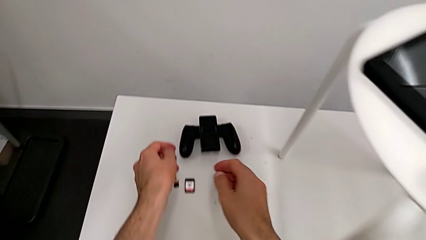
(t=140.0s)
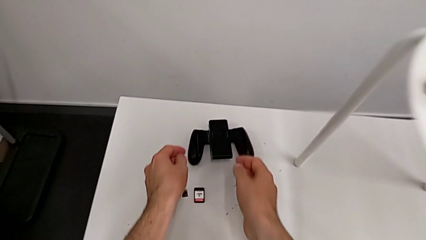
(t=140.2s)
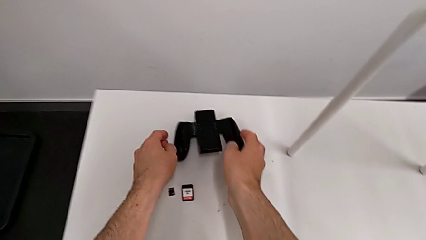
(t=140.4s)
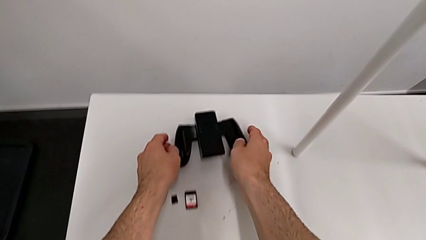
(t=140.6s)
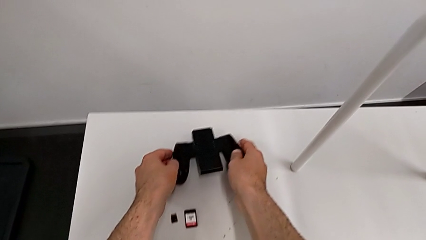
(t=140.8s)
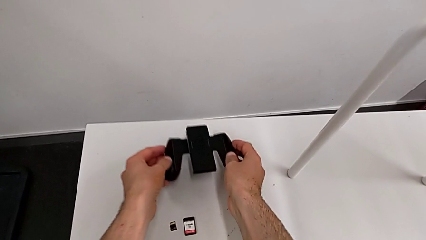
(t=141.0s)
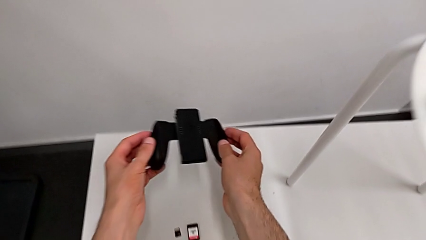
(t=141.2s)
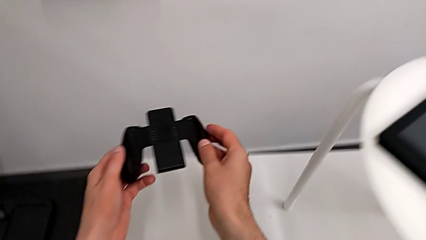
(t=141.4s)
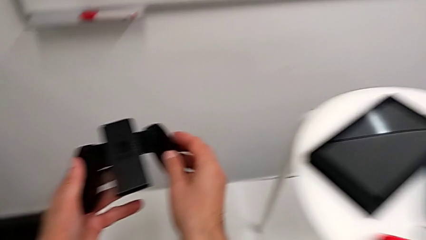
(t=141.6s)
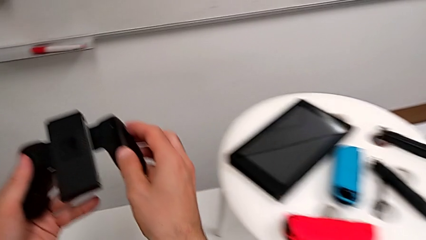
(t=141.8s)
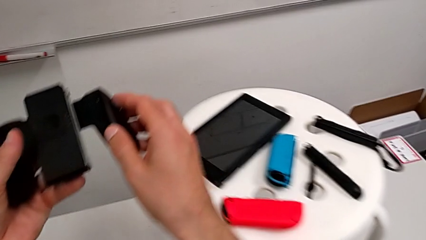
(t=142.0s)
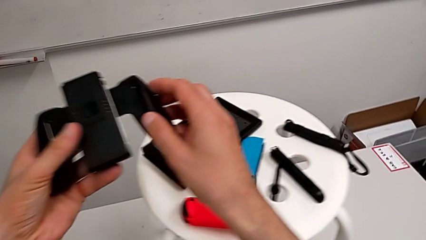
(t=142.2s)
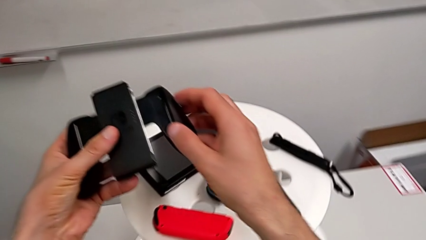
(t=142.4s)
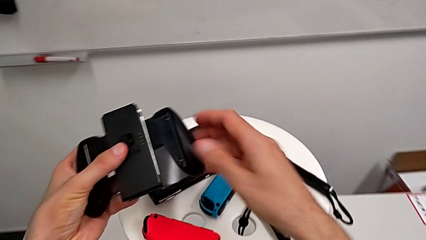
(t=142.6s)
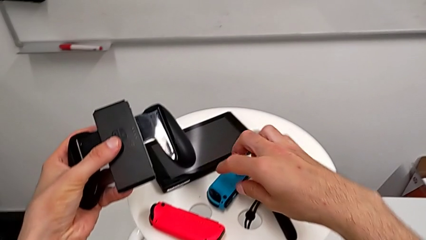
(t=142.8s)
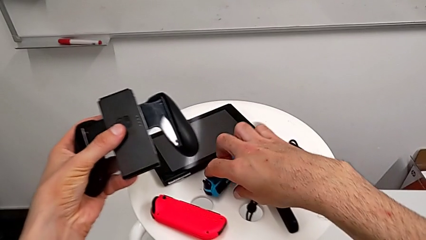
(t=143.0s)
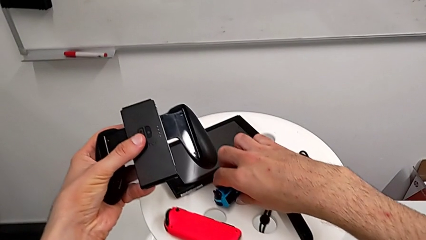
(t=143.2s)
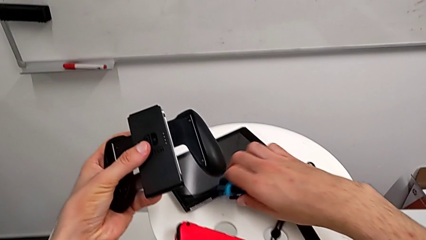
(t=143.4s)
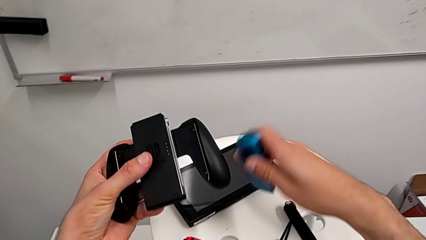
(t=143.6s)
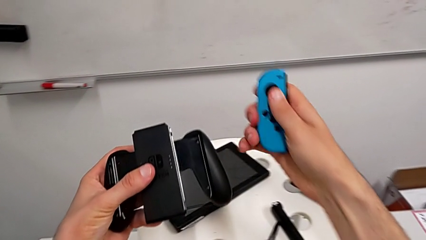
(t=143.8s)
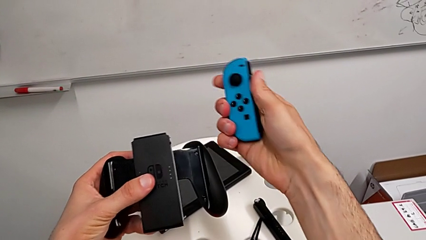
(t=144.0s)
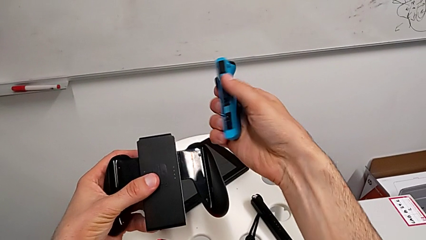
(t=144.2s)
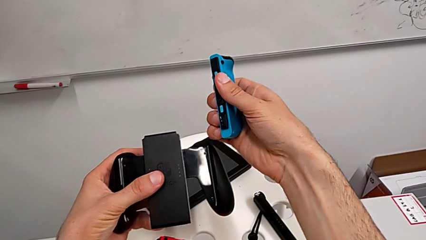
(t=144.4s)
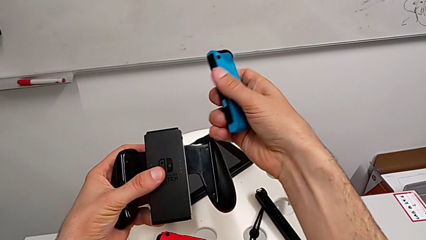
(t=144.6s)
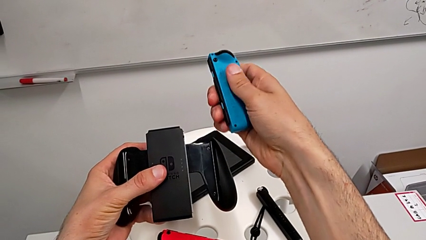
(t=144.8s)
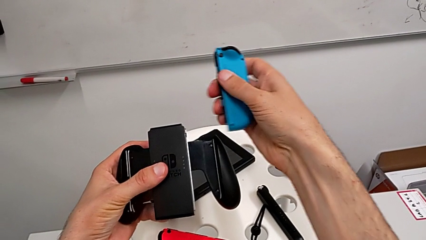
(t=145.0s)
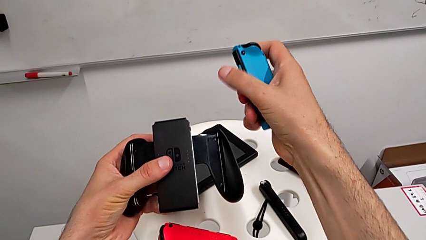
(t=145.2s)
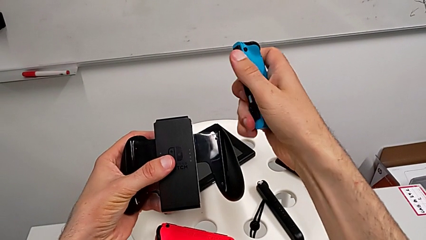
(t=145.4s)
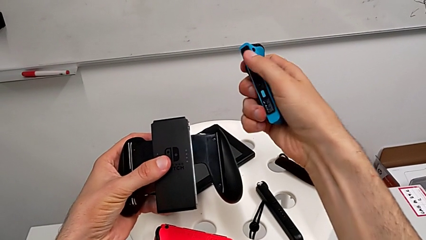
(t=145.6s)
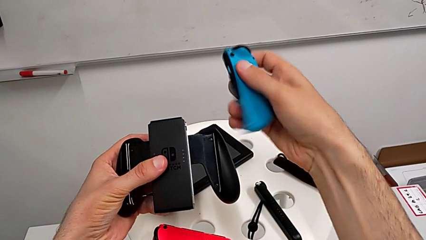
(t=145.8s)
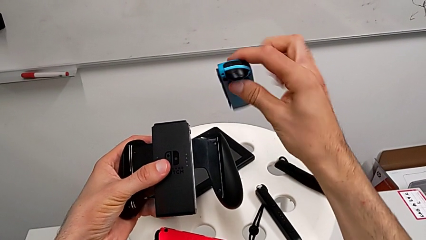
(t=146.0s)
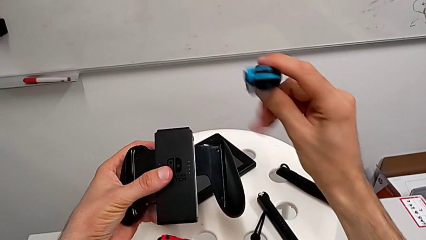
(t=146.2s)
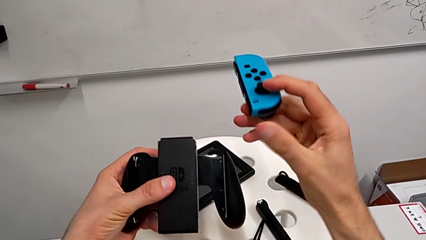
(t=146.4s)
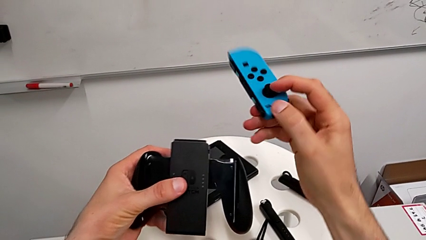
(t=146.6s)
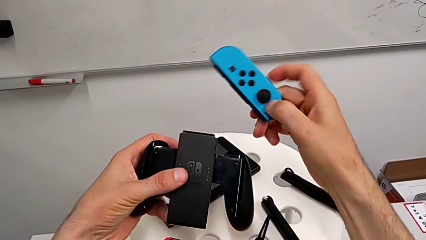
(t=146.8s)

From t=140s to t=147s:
The camera wearer is plugging the right joycon into the controller case on the wrong side. They grab the comfort grip and grab the Joy-Con controller.

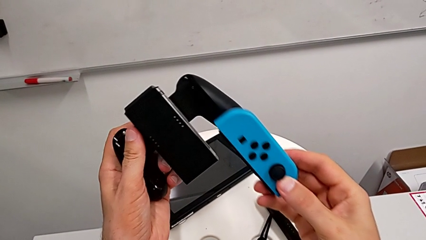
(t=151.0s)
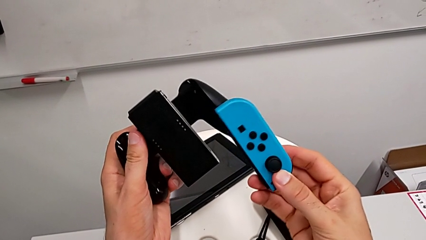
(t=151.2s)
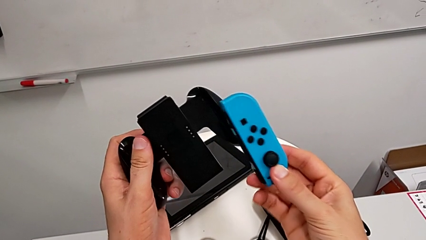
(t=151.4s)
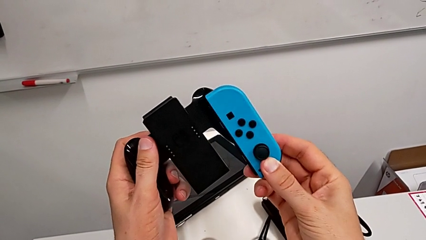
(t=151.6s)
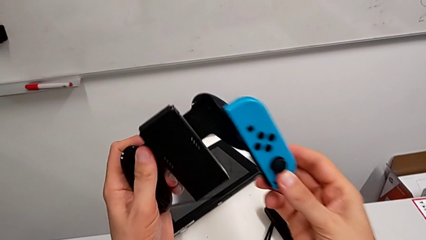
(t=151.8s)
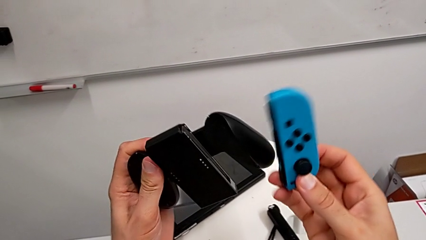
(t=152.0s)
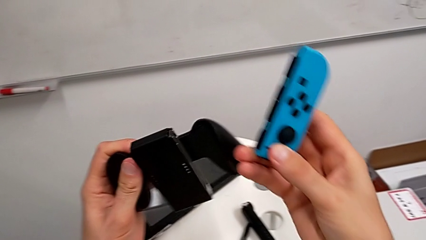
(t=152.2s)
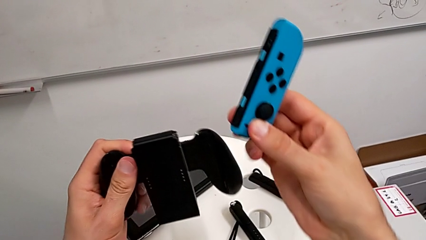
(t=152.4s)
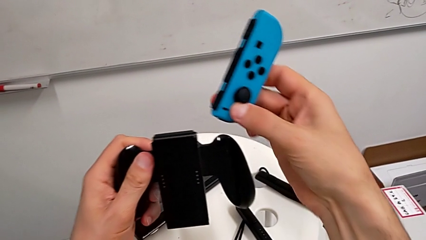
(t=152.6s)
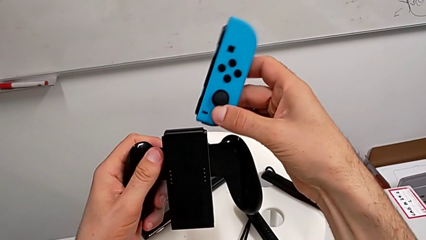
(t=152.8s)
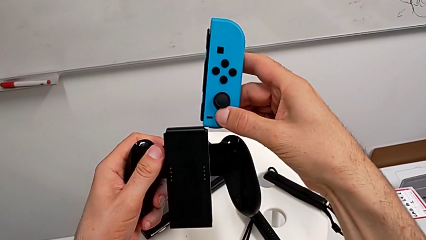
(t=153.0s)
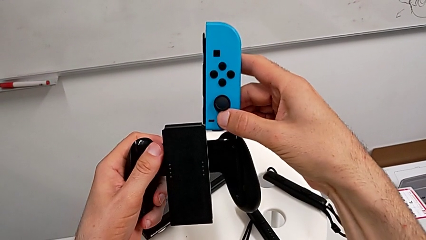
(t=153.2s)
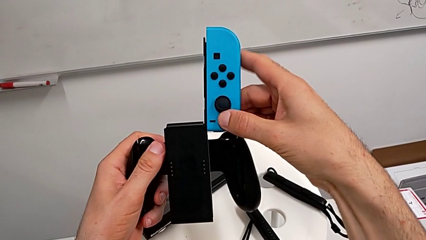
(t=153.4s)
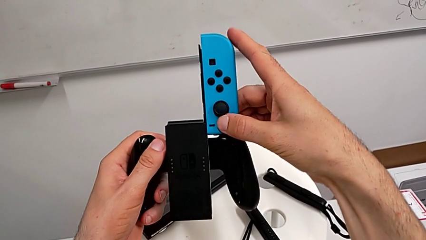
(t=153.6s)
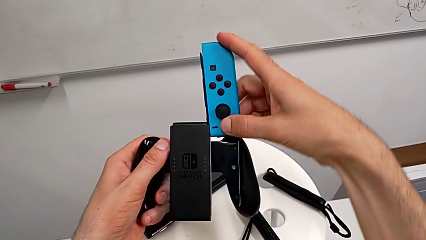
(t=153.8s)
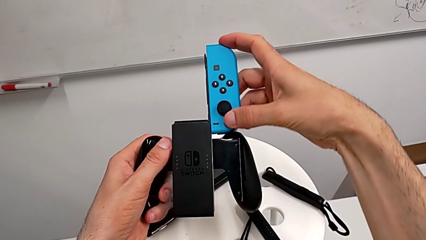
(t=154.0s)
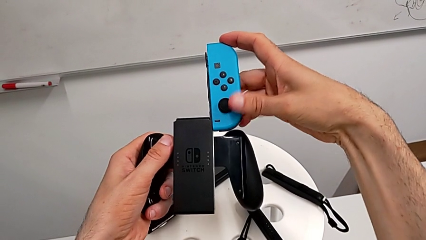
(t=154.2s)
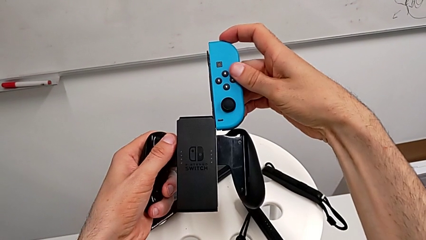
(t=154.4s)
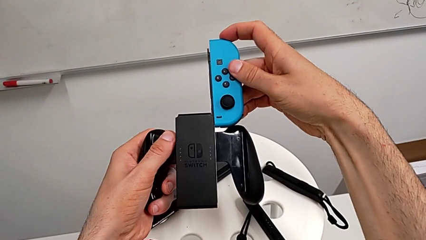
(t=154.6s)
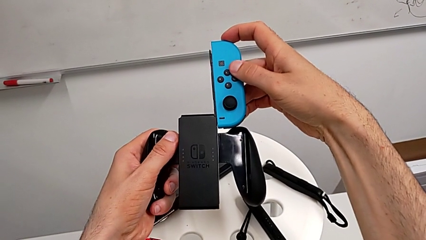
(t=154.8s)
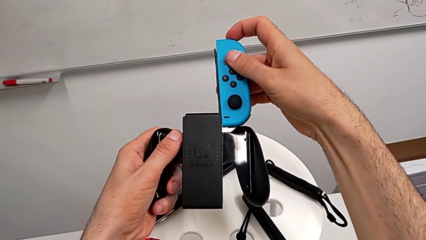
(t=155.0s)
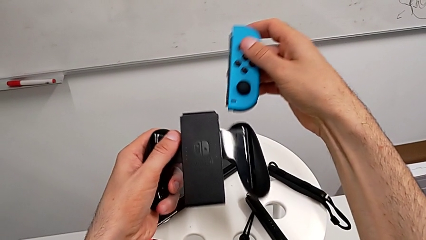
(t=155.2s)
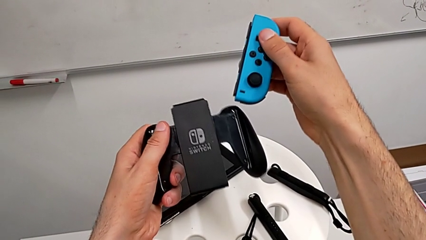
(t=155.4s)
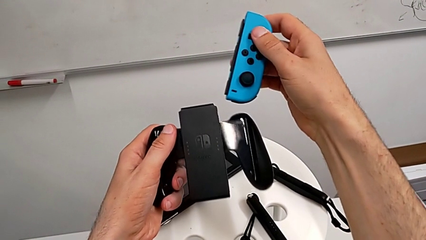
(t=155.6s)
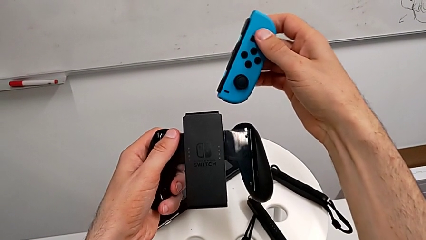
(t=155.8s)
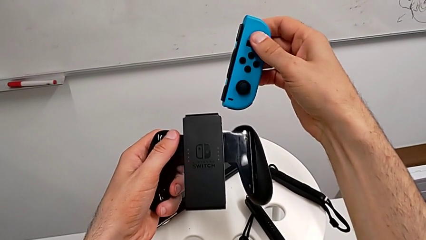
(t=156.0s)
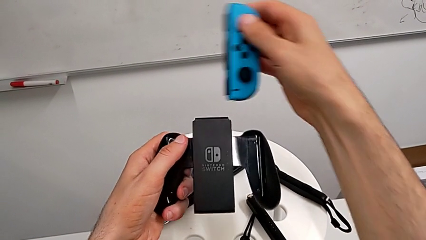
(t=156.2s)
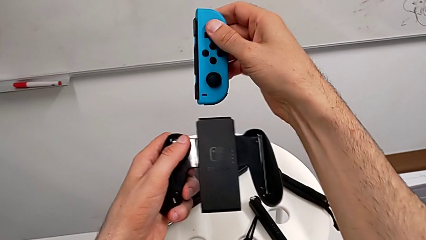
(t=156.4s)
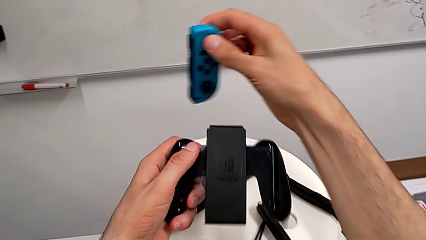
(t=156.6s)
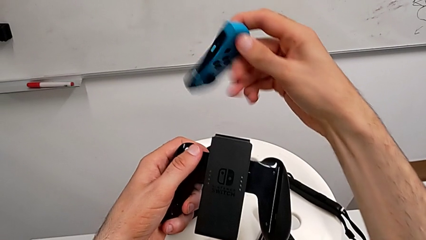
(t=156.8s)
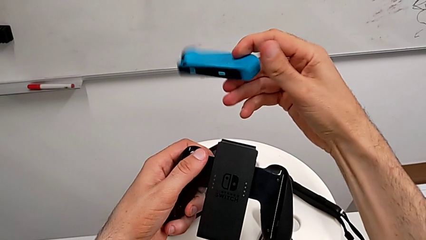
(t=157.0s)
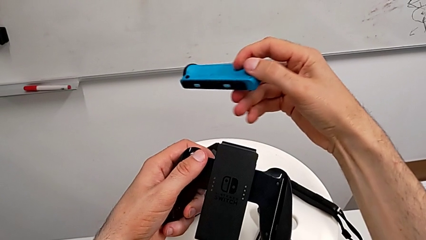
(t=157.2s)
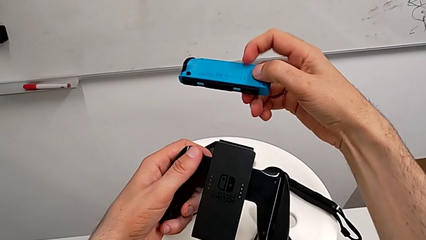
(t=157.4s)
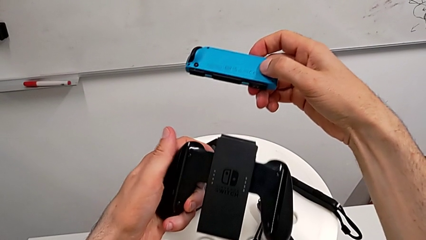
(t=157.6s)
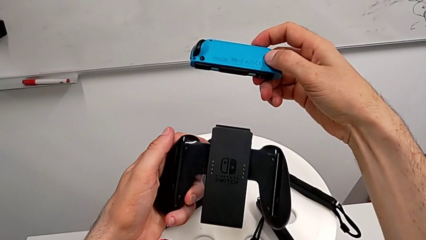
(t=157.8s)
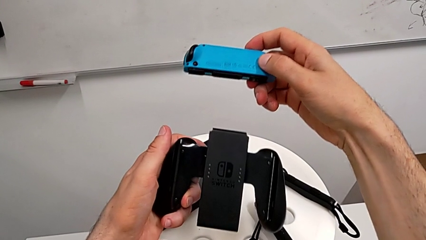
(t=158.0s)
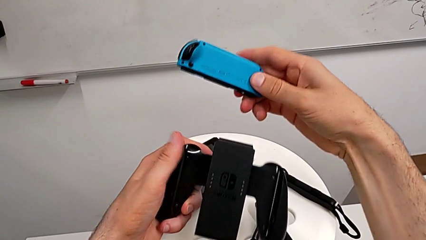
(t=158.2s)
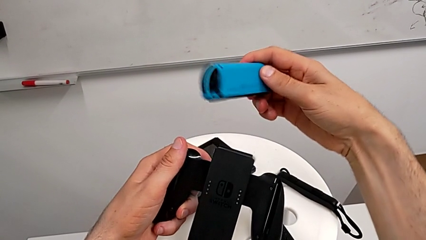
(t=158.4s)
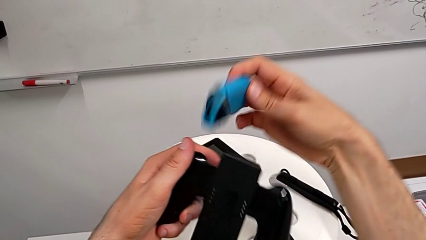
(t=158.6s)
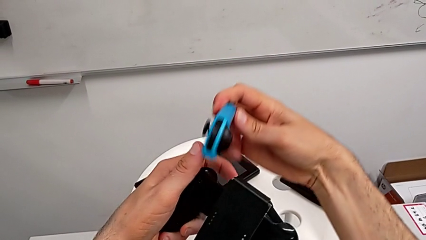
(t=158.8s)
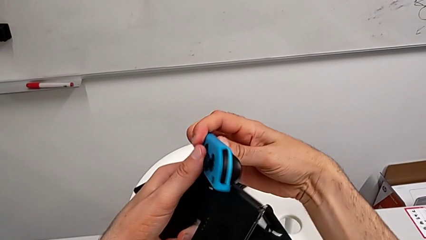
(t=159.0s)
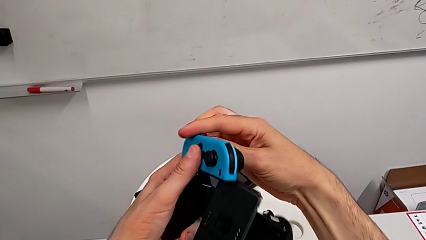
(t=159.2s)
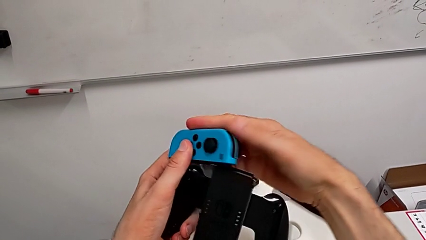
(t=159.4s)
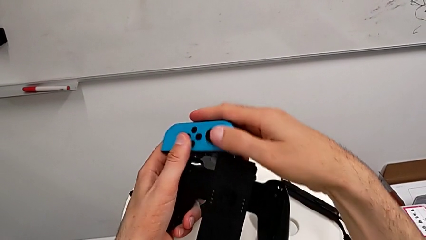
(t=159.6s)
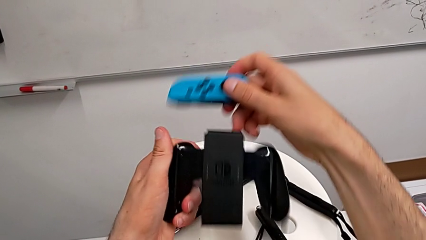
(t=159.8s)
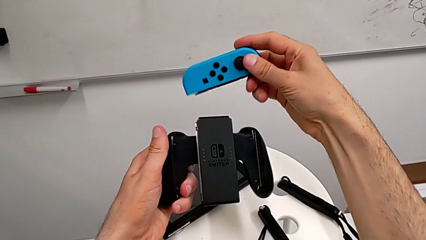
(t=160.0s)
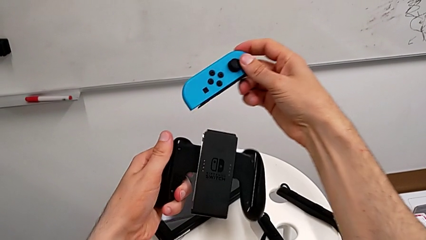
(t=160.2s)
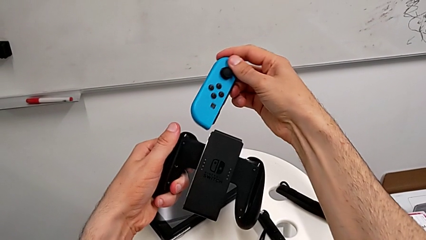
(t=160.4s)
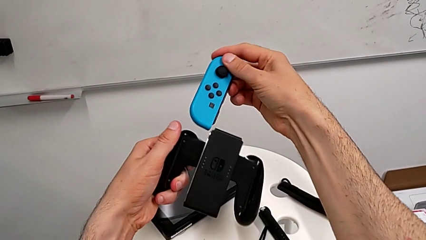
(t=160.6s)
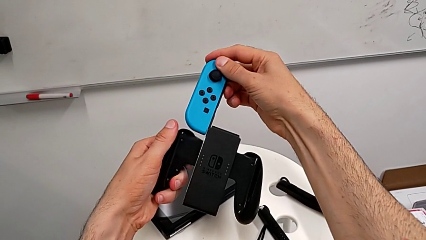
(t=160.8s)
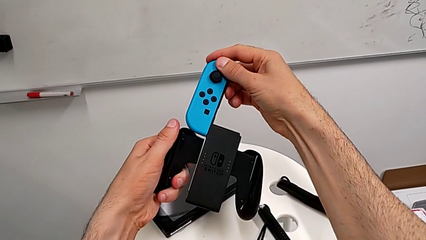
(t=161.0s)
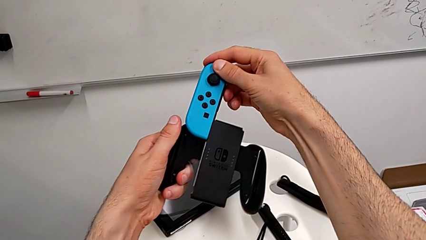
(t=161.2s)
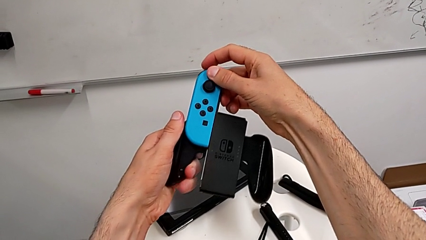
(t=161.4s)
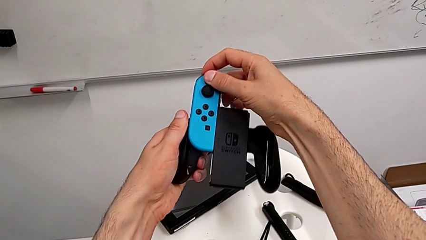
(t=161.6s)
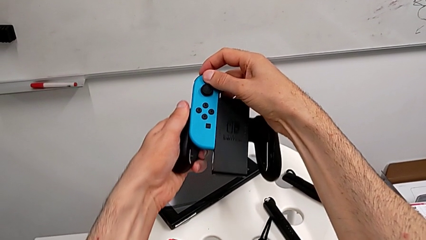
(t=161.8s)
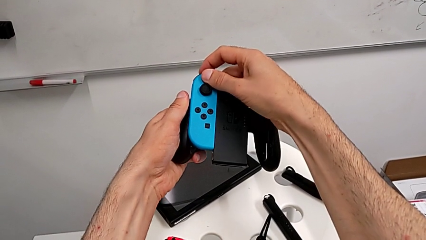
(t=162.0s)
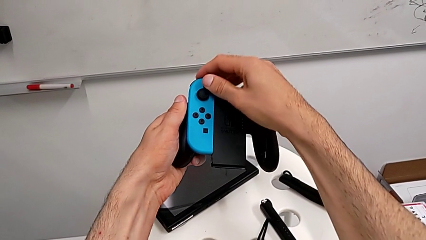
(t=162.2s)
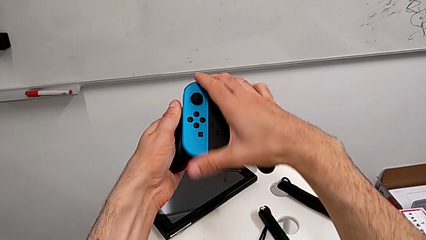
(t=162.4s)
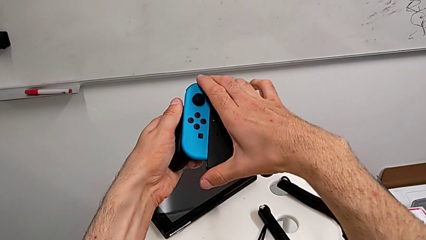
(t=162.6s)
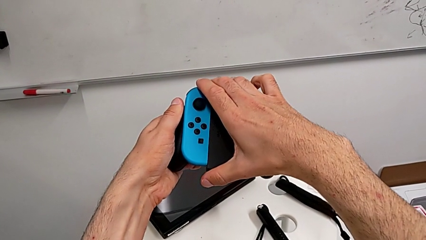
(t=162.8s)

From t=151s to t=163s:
The camera wearer is assembling the joycon to the controller case. They begin to slide the top Joy-Con controller.
